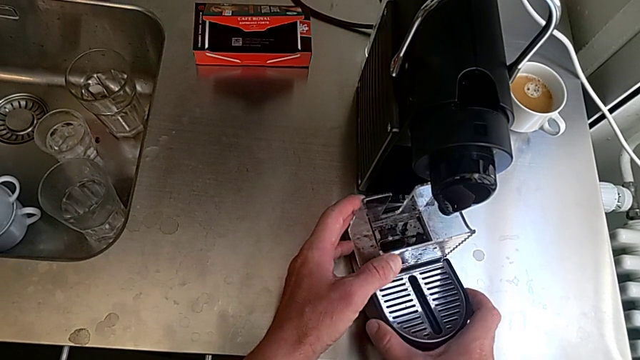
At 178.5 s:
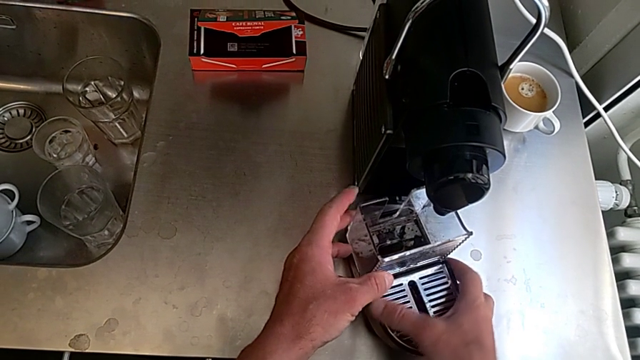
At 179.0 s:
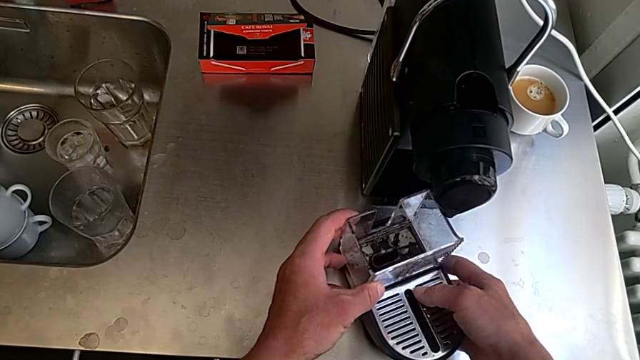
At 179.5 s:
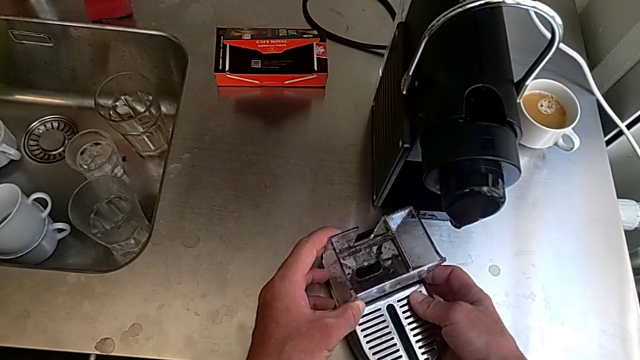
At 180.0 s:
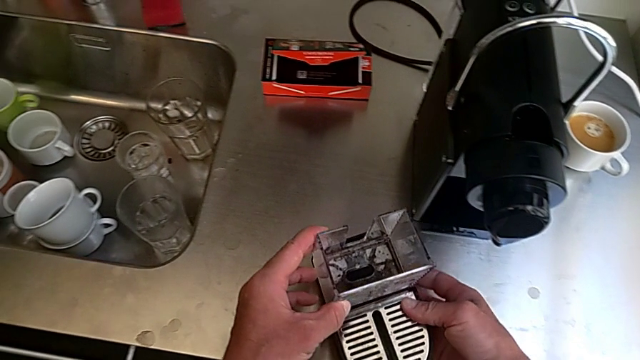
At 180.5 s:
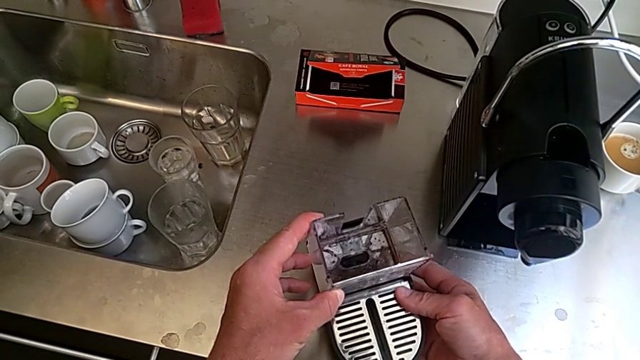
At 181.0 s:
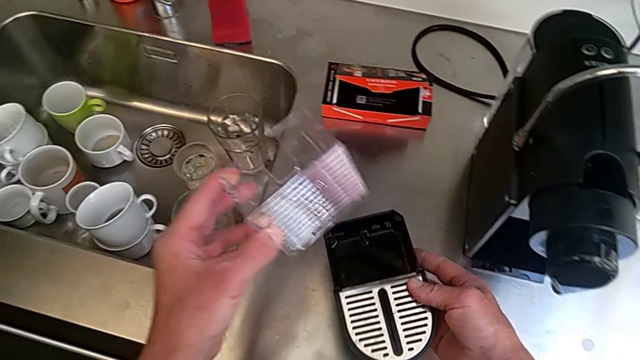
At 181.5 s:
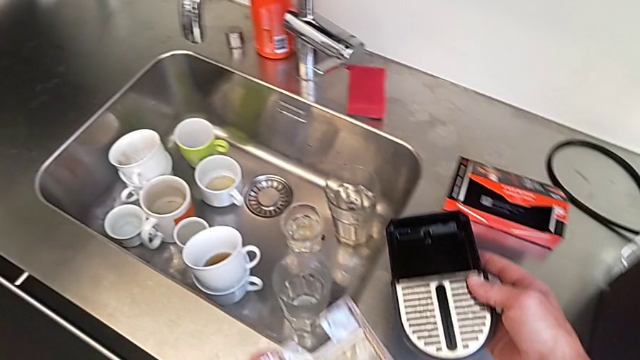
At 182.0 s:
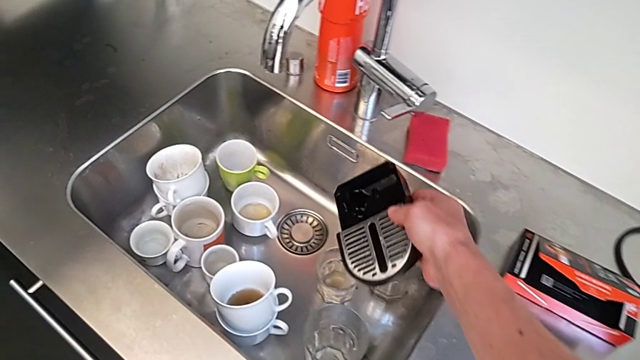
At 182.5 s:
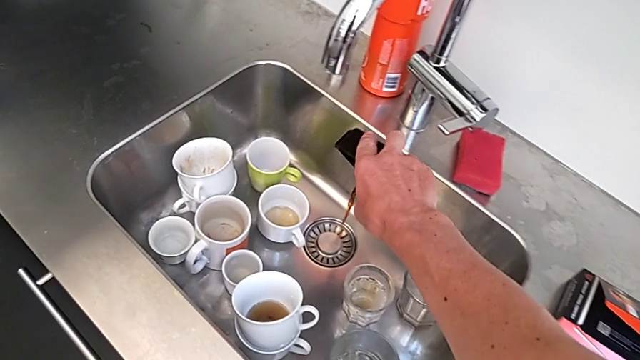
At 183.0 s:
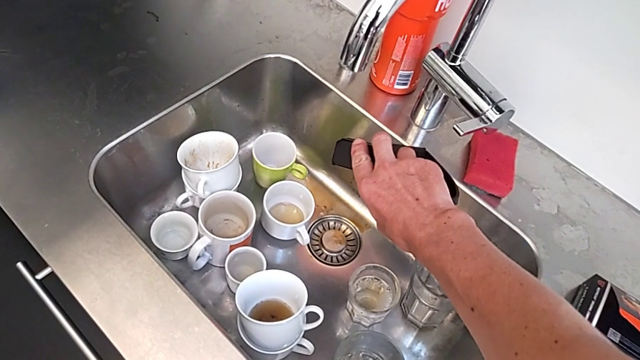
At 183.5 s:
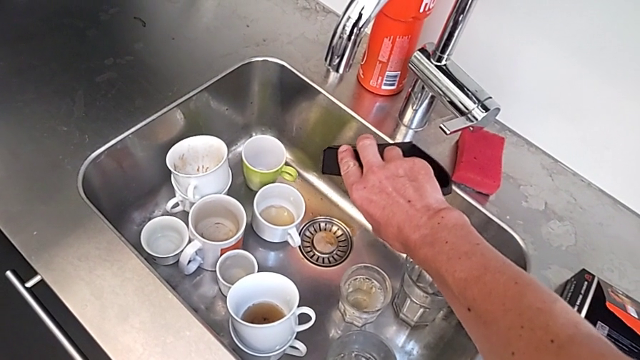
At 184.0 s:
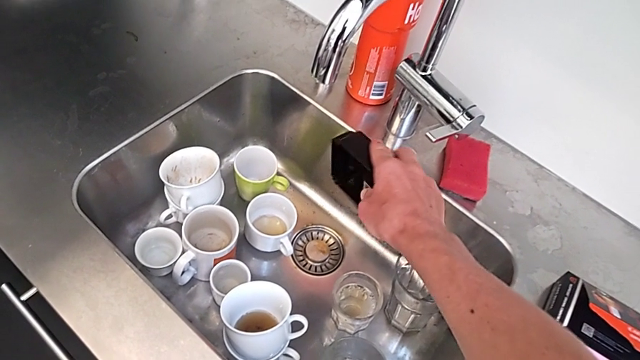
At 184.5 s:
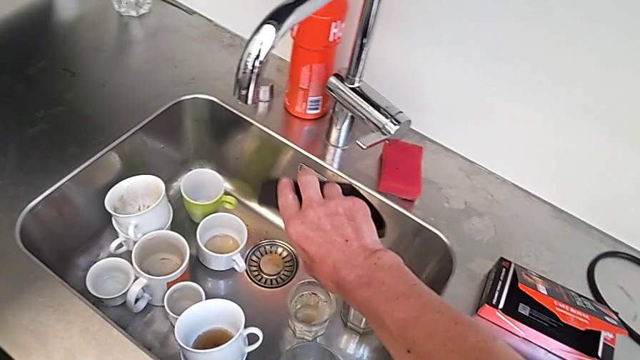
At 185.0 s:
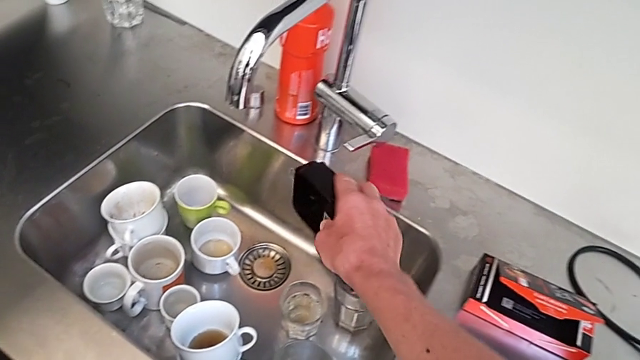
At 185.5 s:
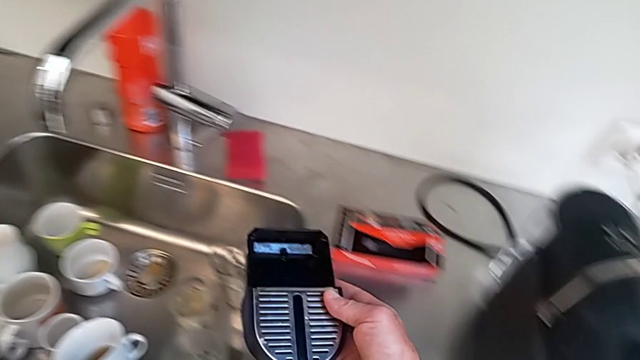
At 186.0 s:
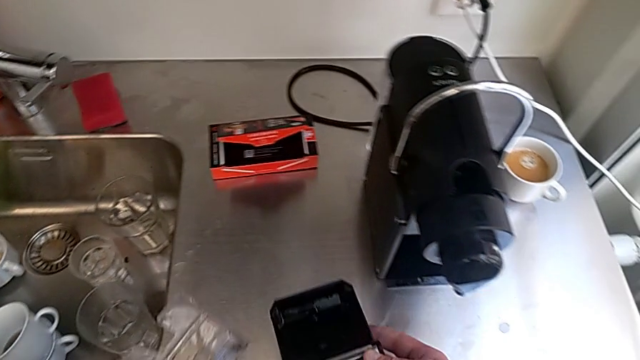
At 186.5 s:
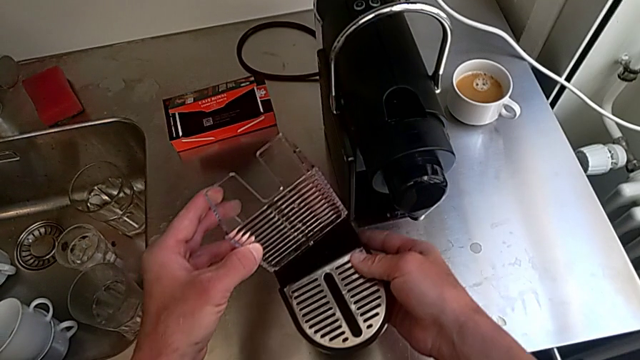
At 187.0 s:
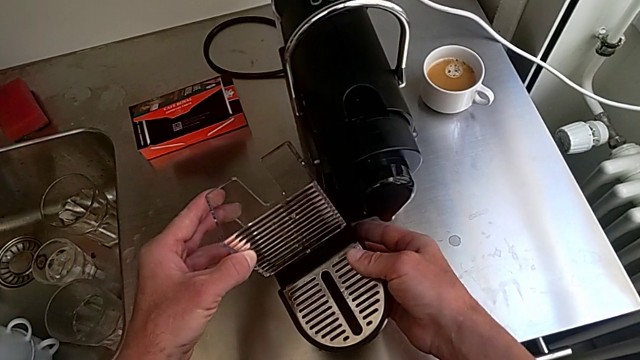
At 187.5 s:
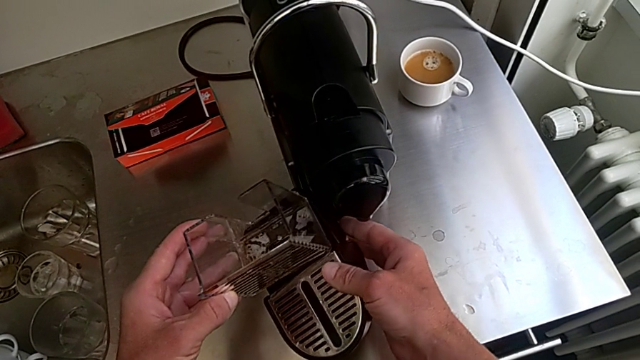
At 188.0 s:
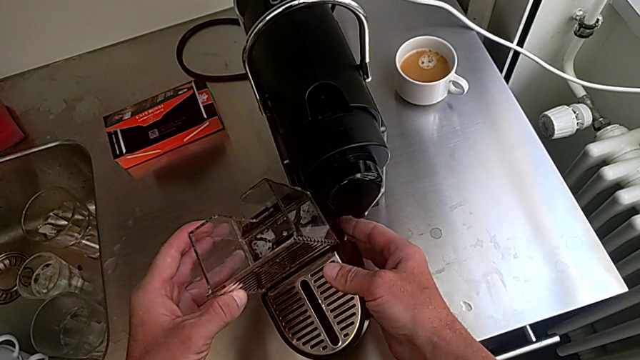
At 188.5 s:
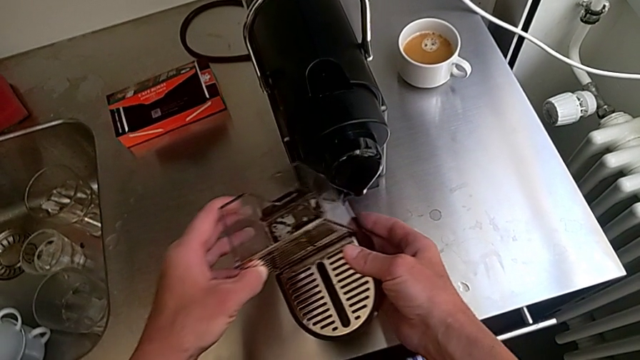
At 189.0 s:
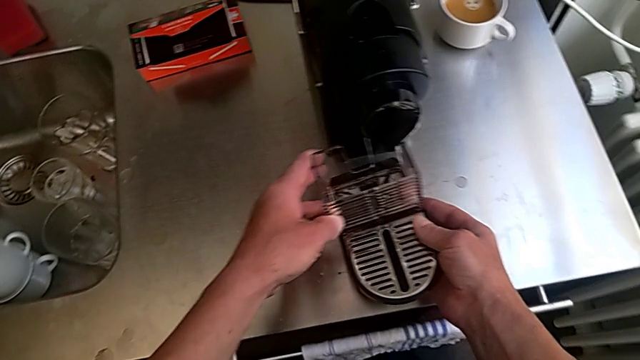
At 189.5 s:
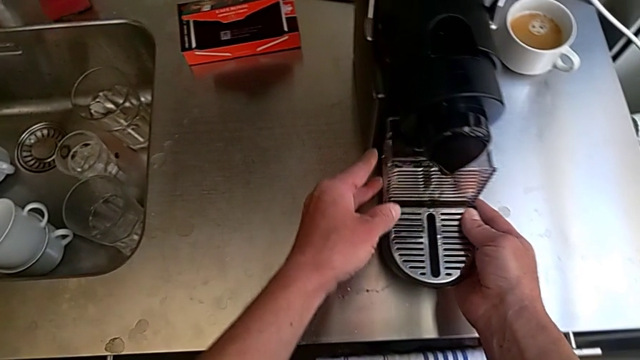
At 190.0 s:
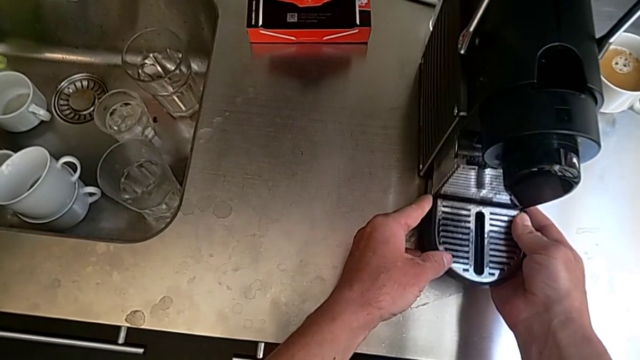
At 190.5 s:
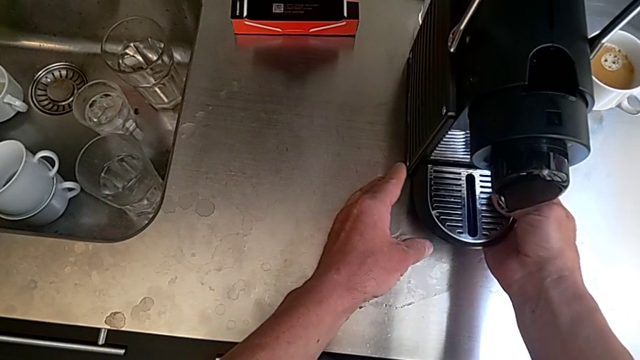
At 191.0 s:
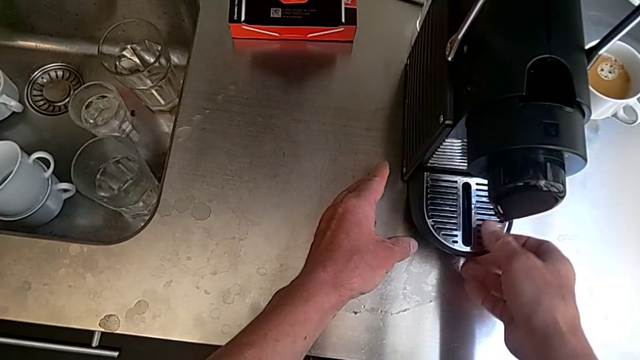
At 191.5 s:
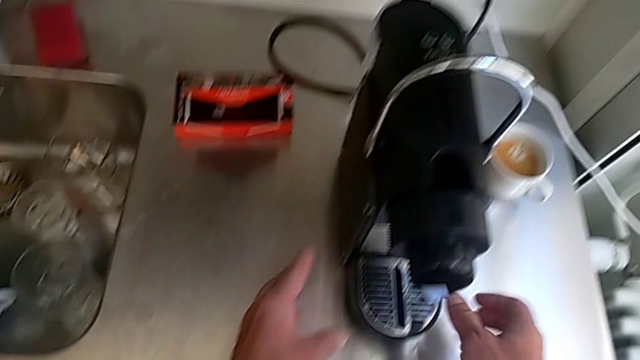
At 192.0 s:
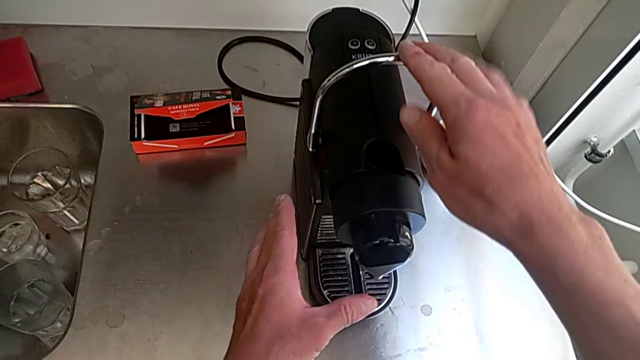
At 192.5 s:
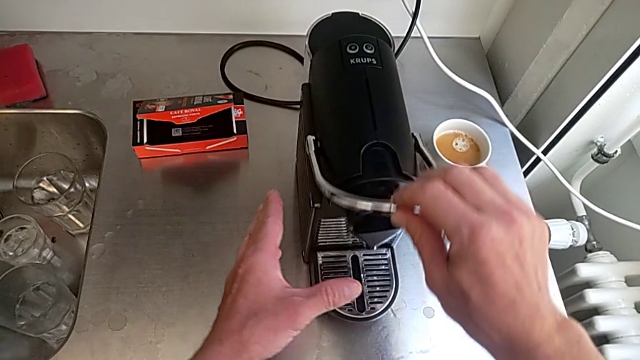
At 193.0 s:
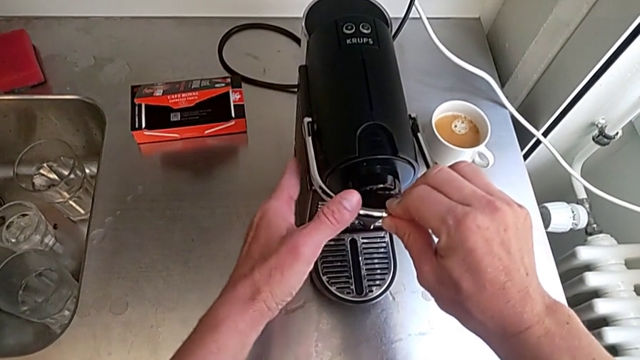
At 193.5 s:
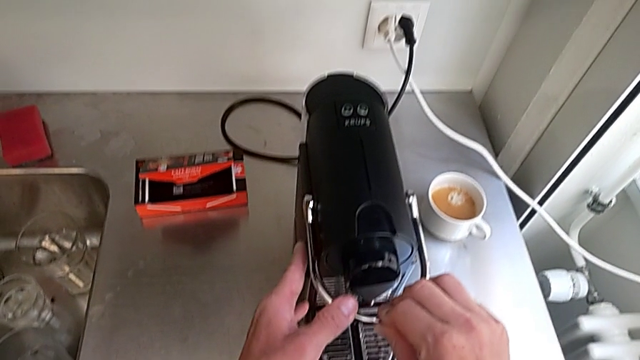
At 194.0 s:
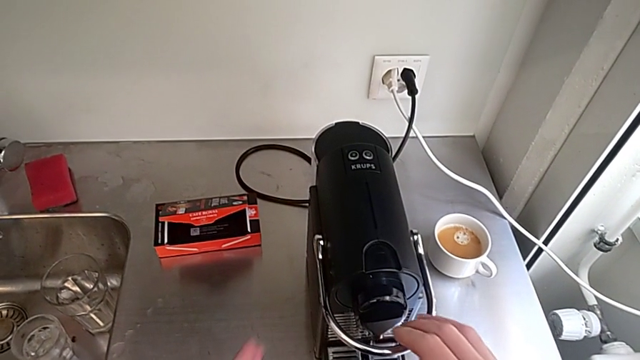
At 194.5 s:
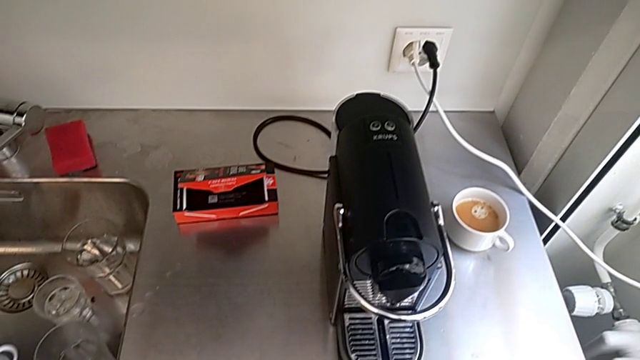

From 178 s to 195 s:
The camera wearer is emptying the drip tray. They approach the sink with the left hand, lift the bottom drip tray with the right hand and empty it with the right hand. They assemble it with the left hand, insert it with the right hand and pull the lever with the right hand.
